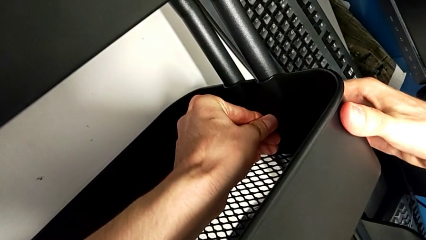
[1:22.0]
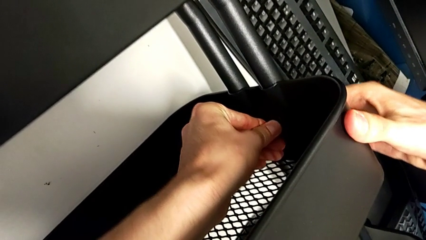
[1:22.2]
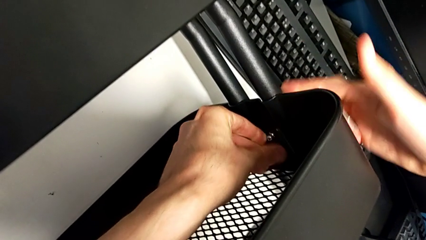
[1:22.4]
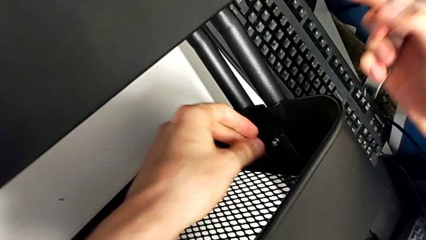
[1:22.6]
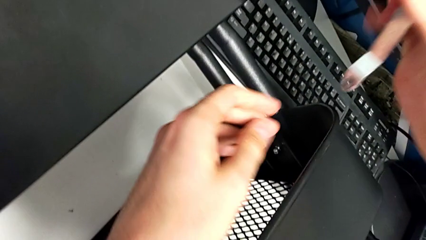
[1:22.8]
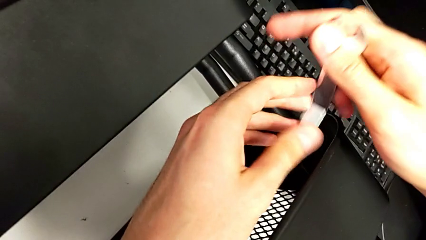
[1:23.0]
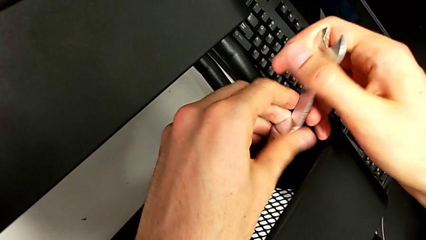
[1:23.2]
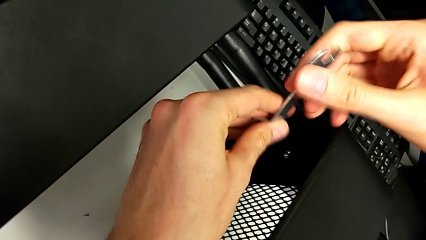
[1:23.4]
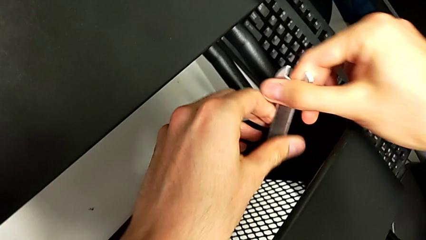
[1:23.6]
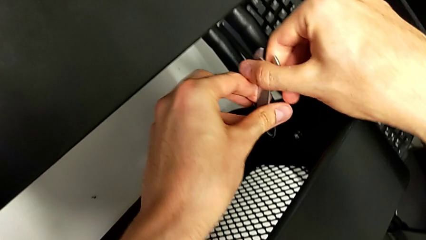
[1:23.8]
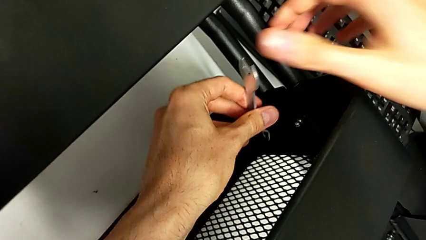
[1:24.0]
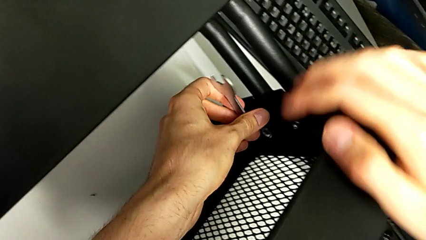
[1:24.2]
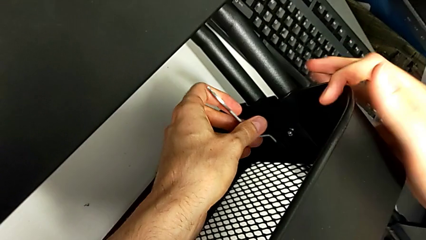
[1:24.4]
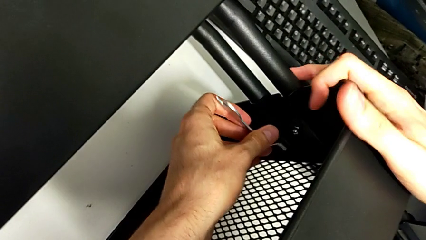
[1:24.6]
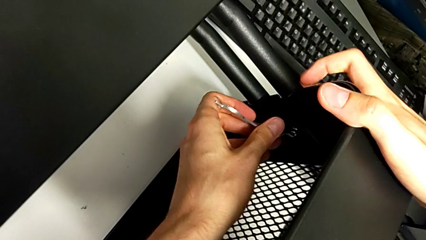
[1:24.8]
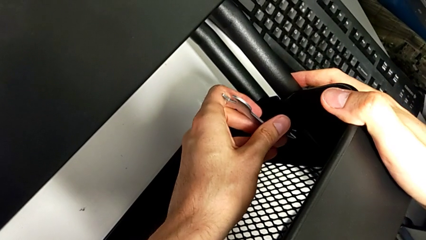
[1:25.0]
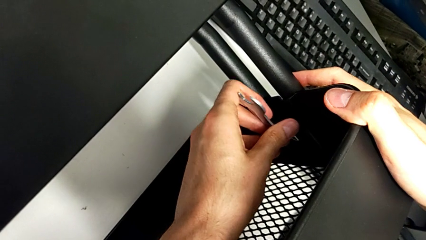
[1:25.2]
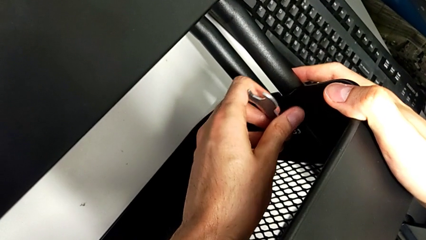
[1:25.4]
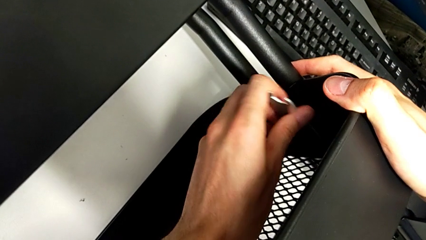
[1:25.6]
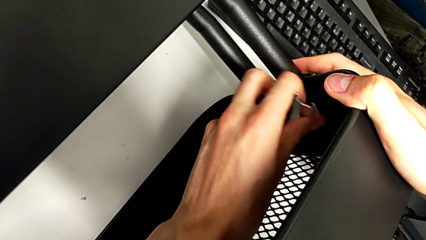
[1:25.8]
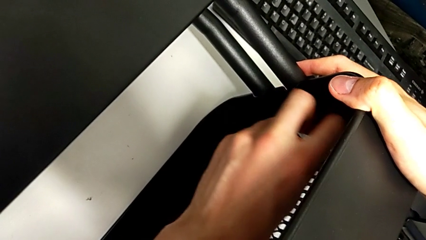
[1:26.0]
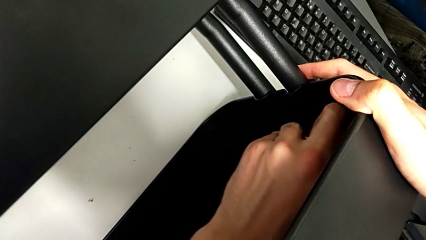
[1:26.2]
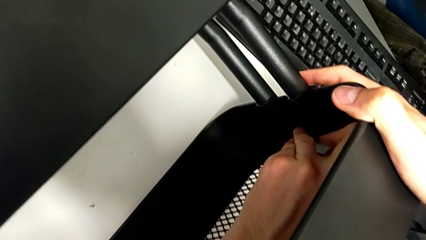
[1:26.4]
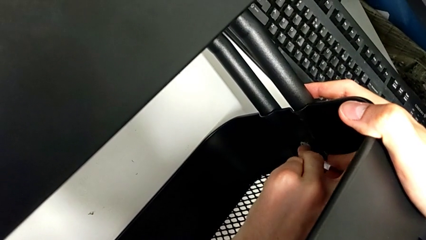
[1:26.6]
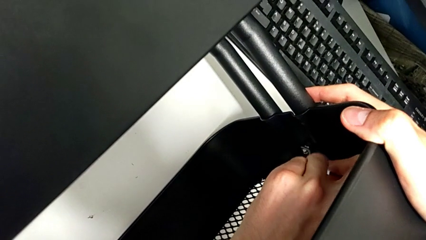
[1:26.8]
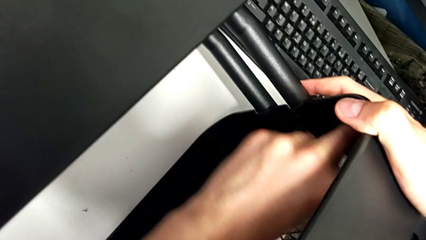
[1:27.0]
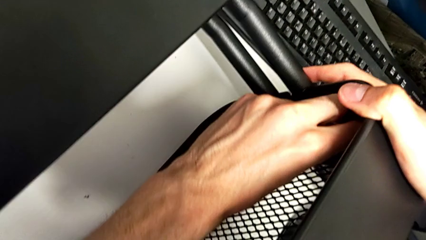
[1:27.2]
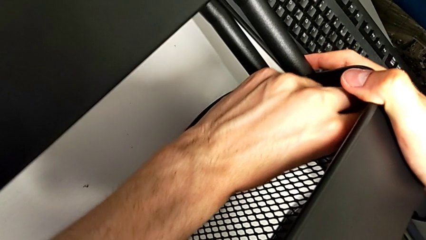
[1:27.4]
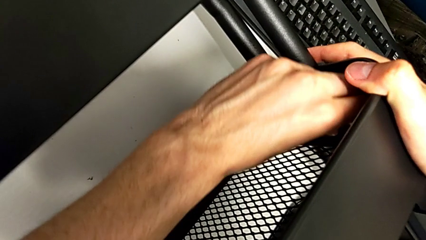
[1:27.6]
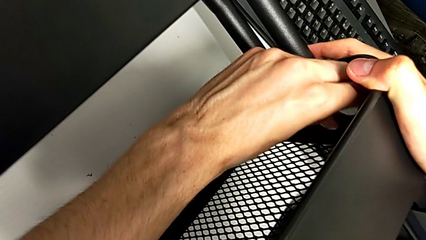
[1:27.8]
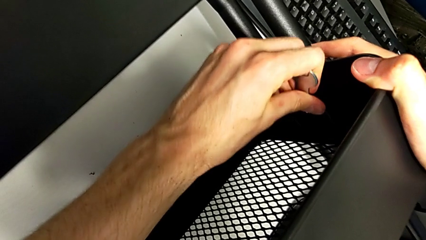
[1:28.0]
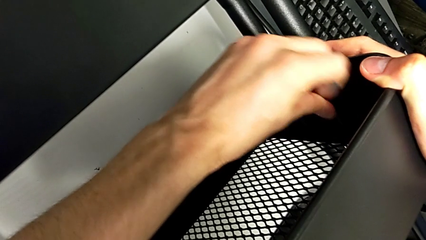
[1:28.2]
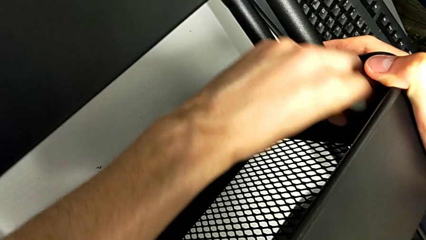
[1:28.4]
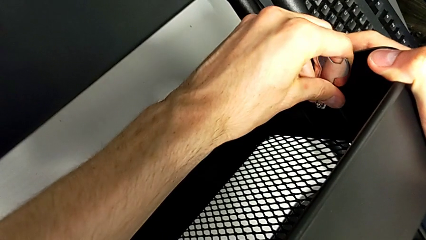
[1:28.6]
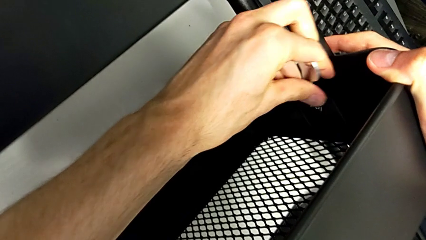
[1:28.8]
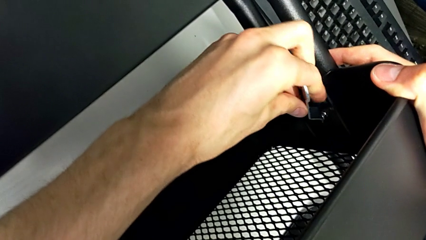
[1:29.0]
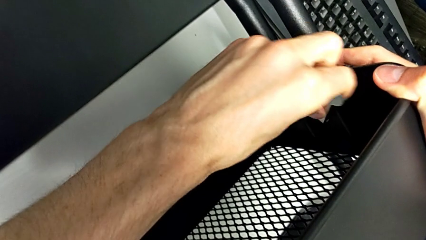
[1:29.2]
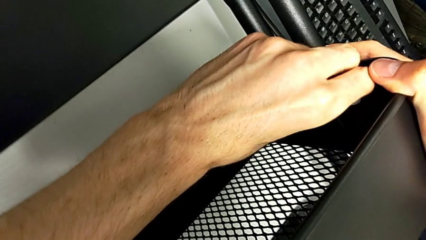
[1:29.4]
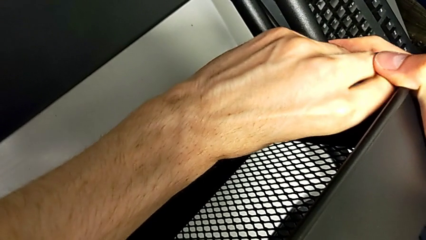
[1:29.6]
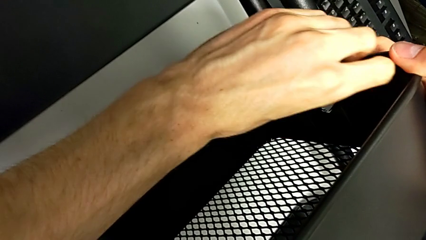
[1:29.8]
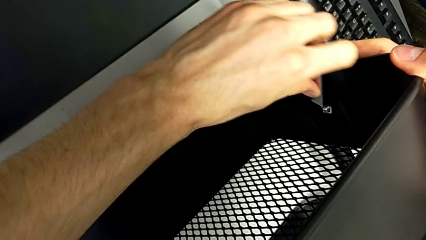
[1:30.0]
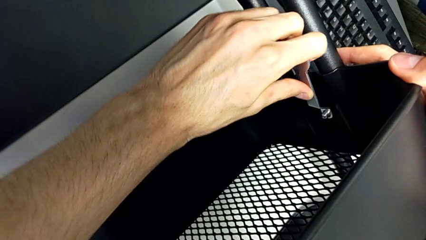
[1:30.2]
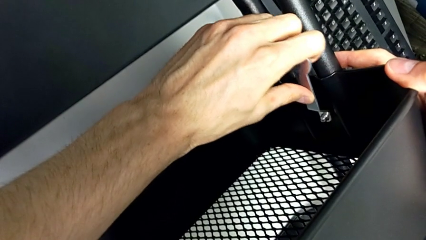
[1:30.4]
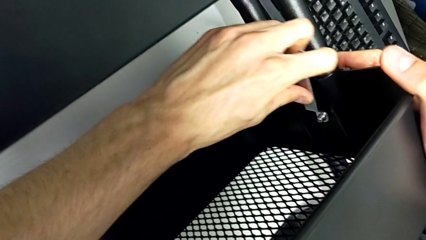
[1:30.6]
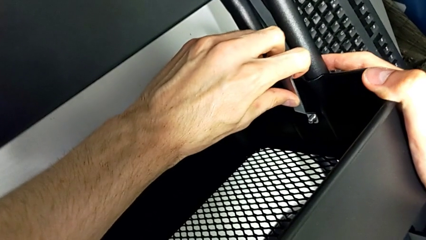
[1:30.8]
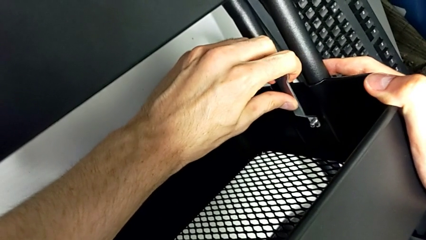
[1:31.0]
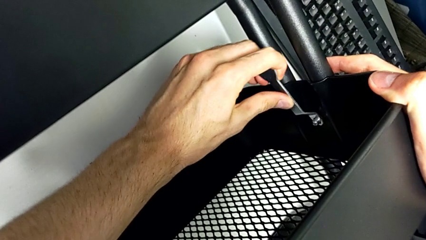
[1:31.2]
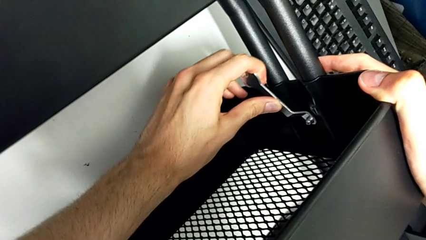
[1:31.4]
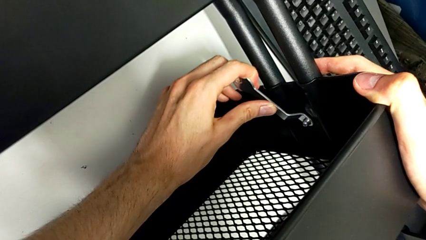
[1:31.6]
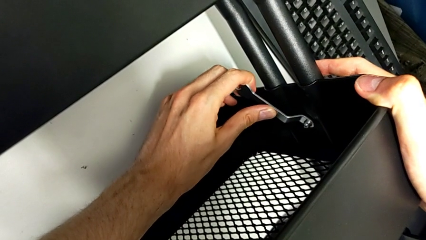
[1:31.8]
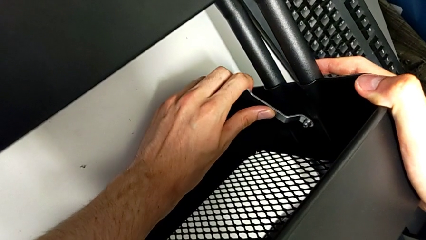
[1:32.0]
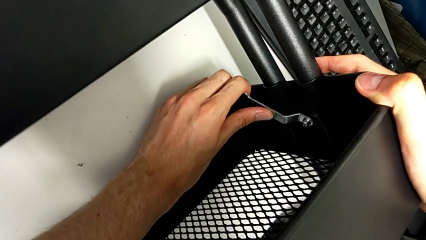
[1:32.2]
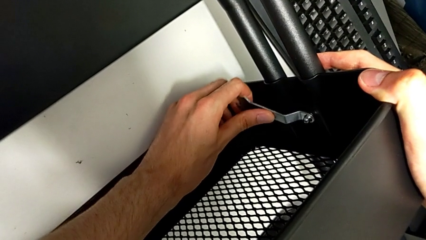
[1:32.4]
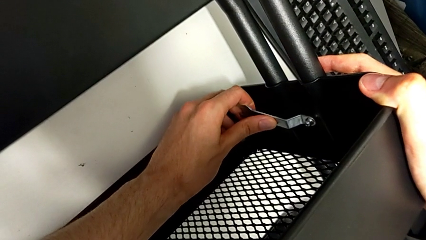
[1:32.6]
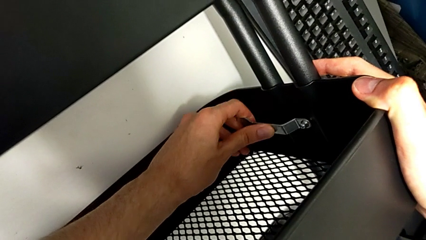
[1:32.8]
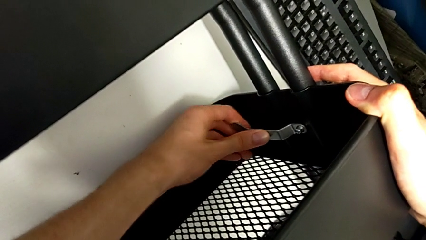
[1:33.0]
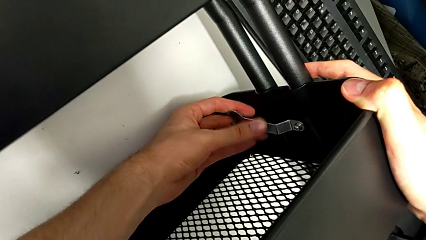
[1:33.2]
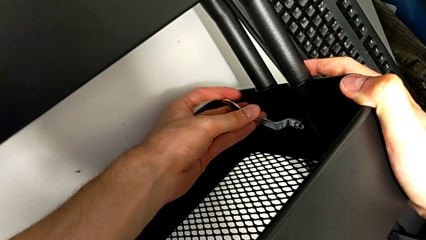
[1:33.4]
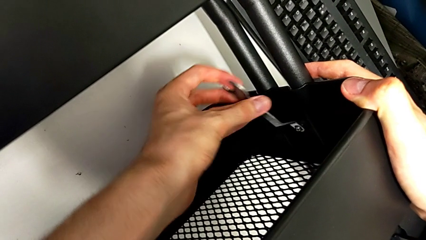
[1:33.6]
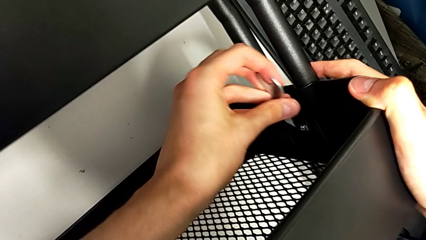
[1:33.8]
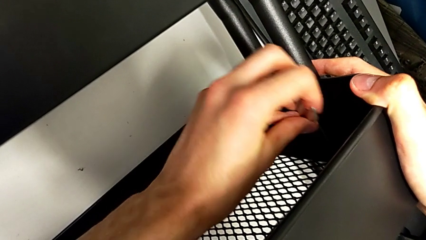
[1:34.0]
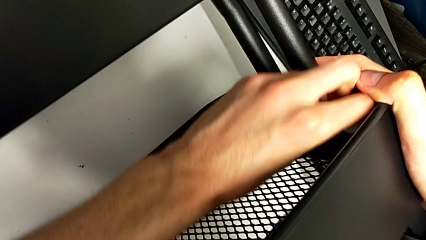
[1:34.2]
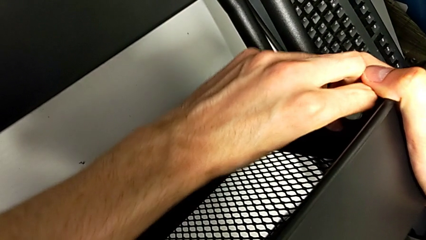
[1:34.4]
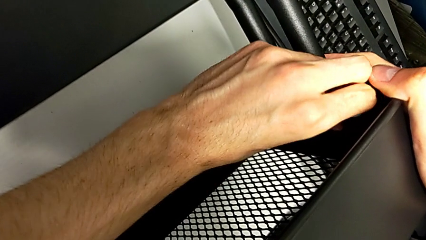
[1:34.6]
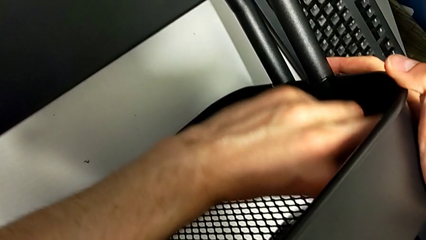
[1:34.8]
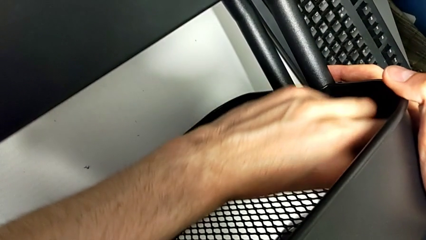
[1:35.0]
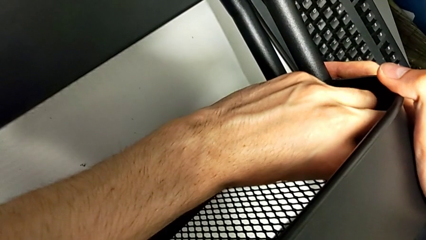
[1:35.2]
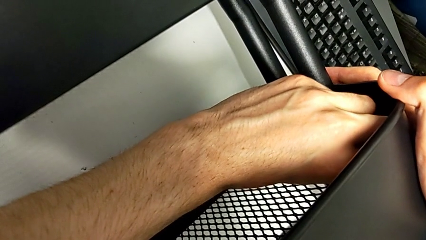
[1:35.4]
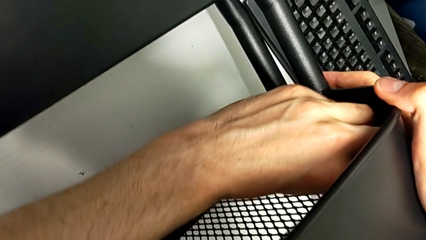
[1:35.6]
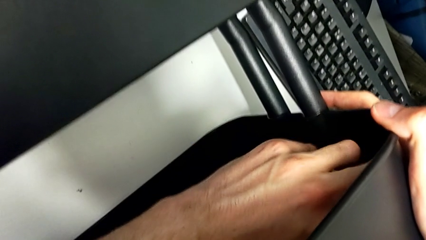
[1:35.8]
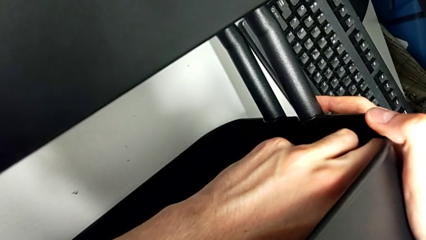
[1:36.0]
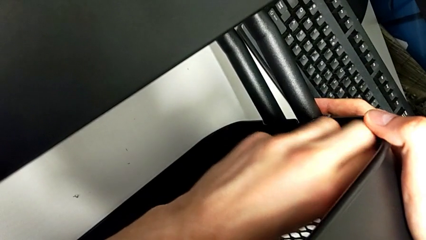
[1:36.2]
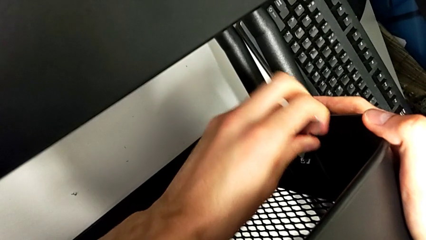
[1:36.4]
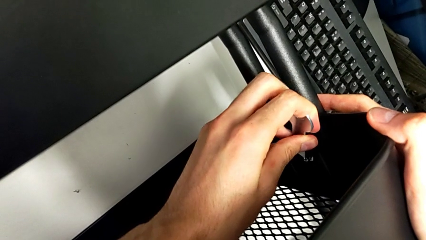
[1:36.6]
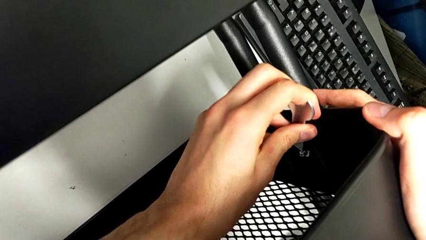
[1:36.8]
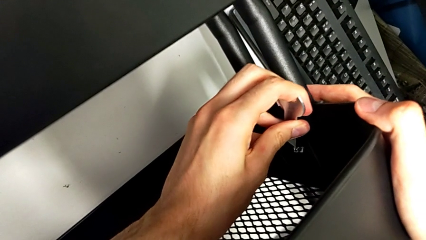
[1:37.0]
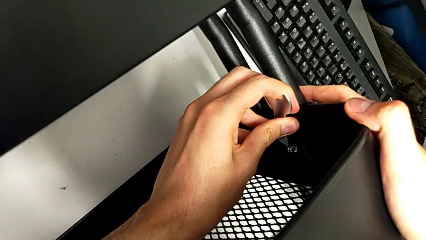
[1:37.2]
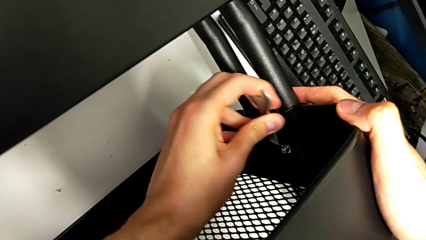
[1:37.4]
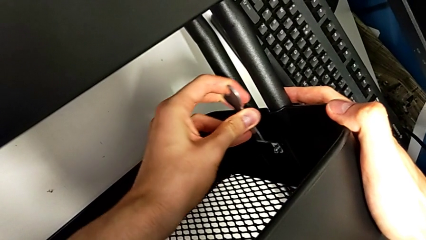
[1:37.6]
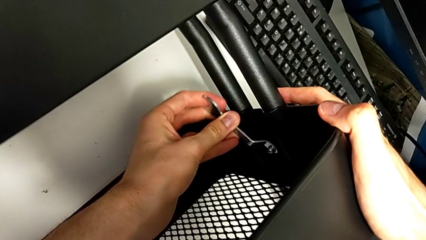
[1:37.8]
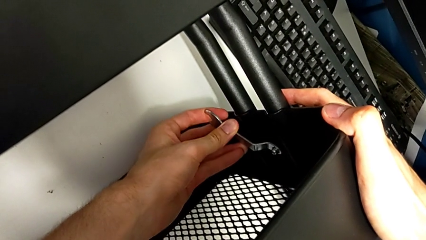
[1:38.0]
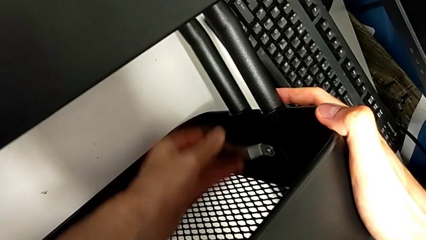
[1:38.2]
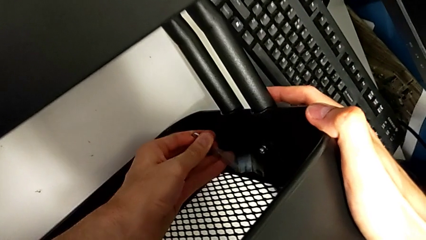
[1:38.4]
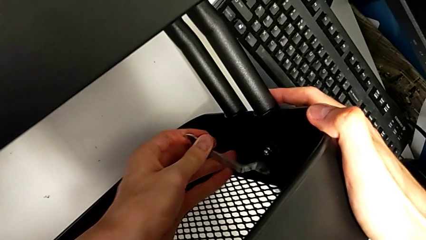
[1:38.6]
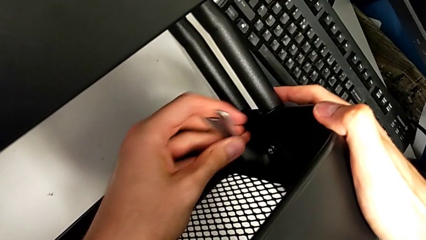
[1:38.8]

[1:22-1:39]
The camera wearer is disassembling the screws of the middle tray. They insert the hexagonal wrench and begin to unscrew the second bracket.
